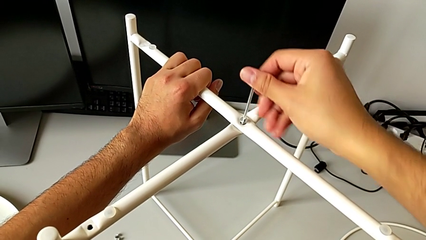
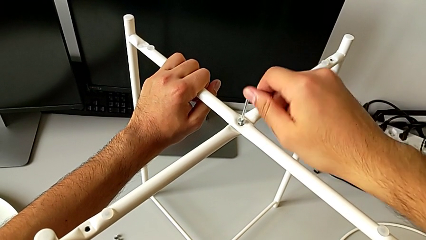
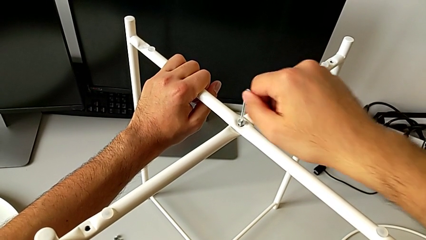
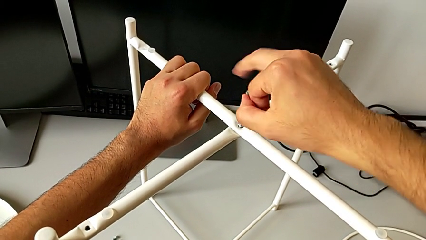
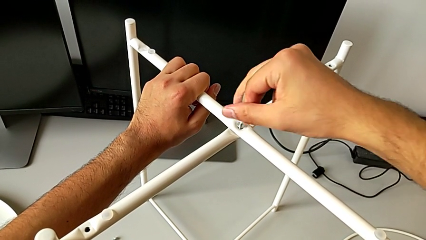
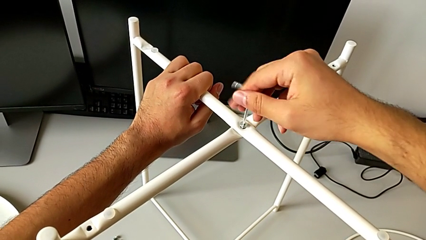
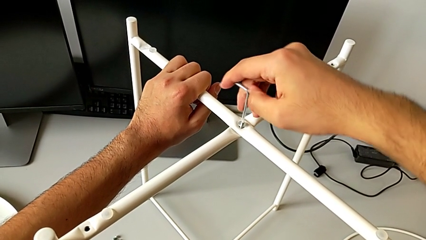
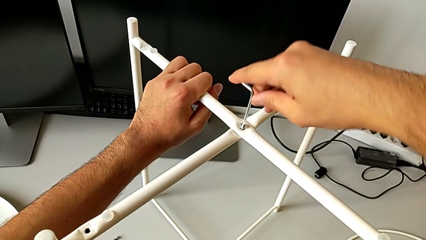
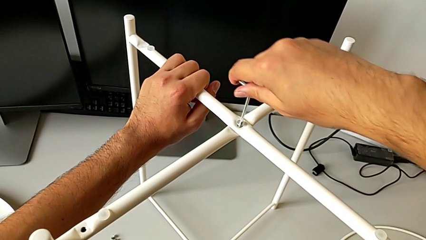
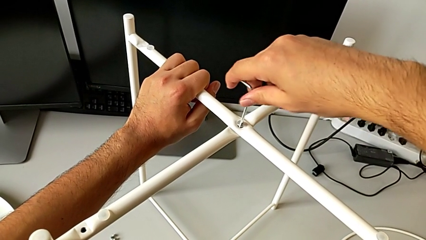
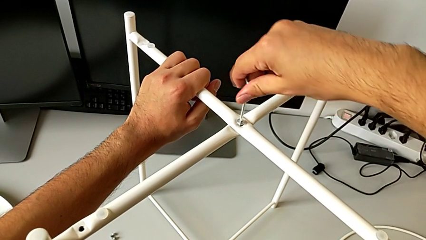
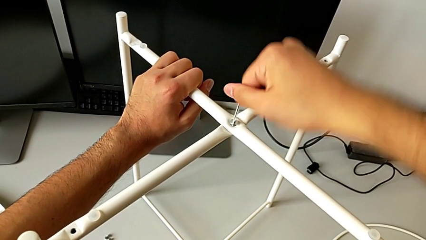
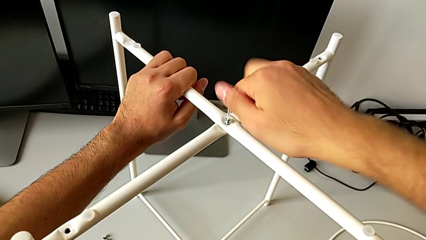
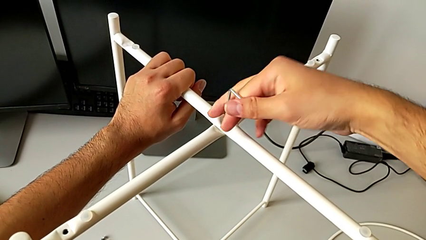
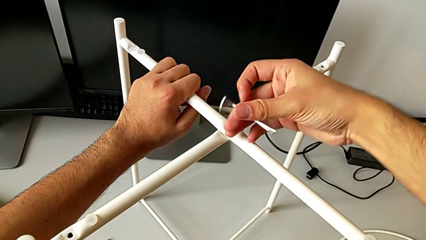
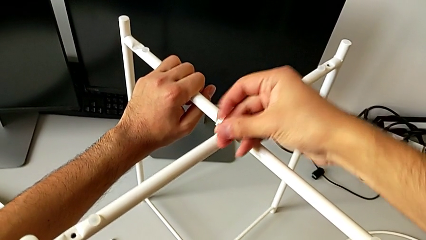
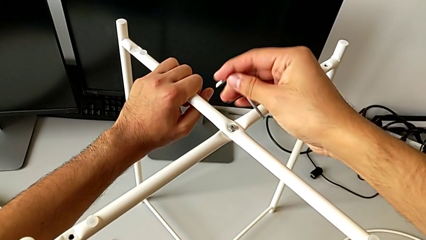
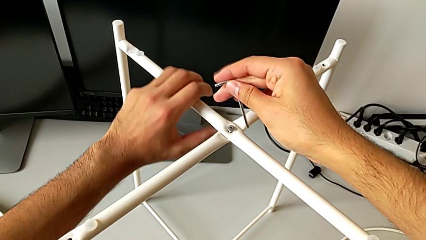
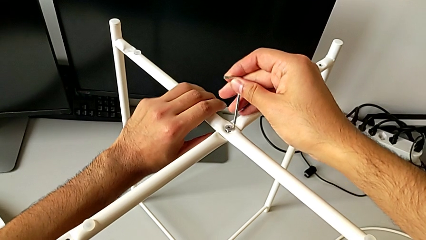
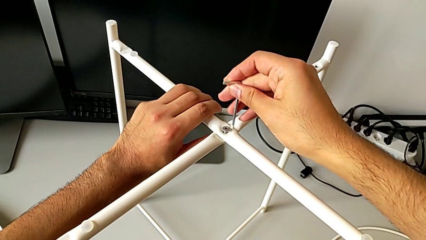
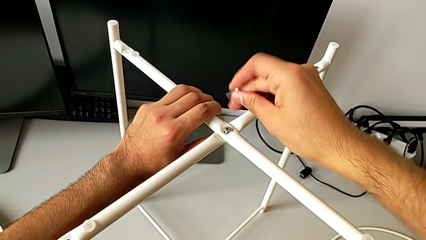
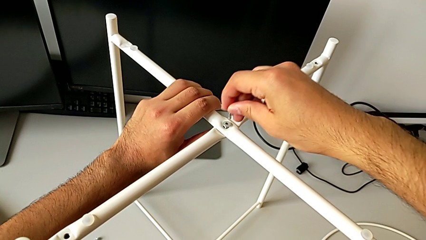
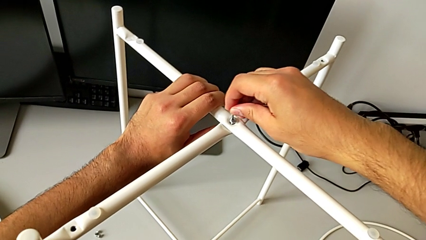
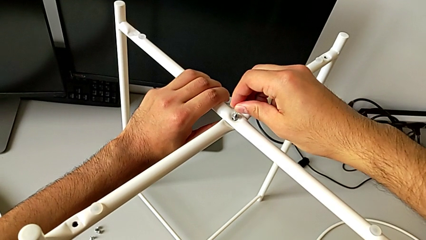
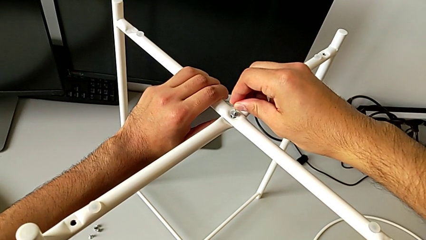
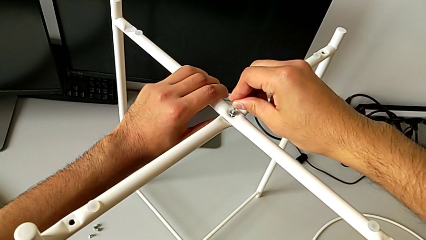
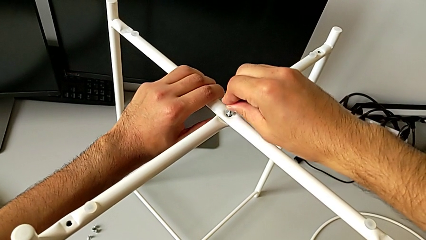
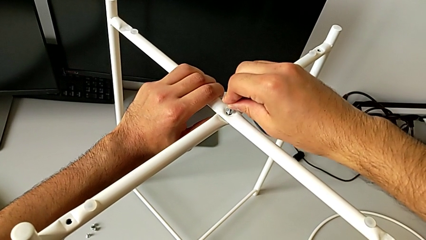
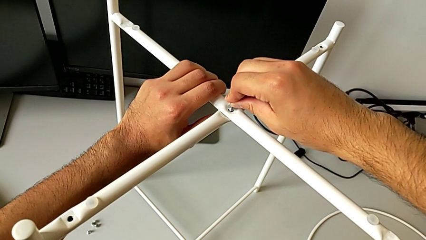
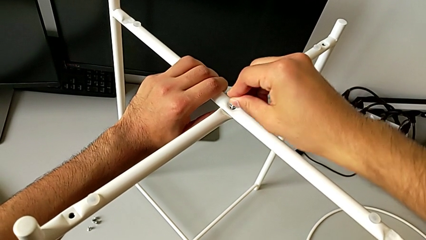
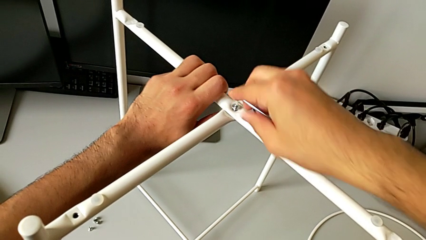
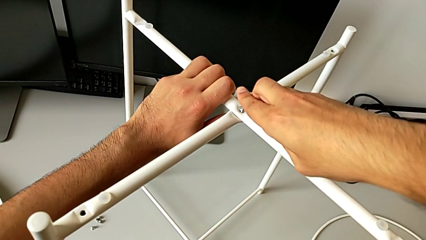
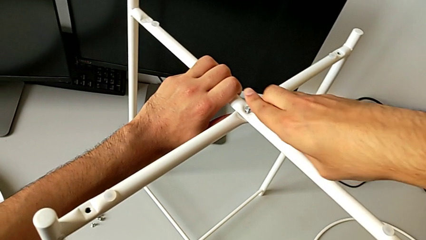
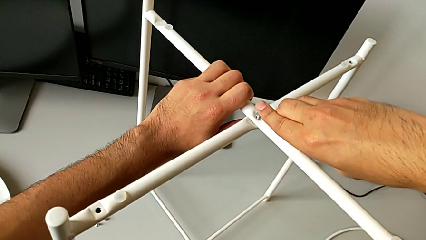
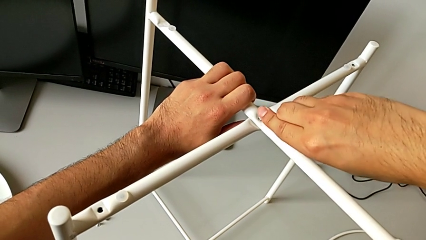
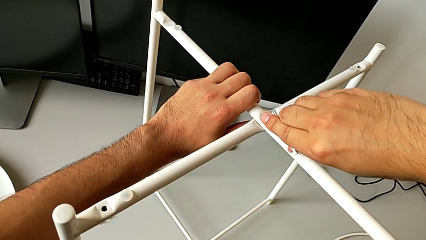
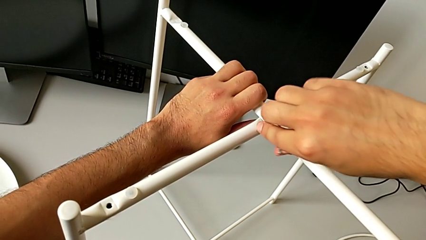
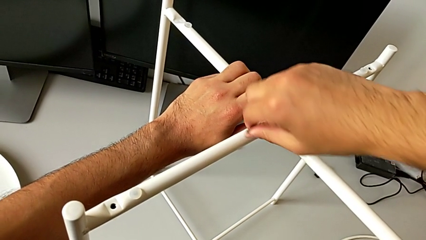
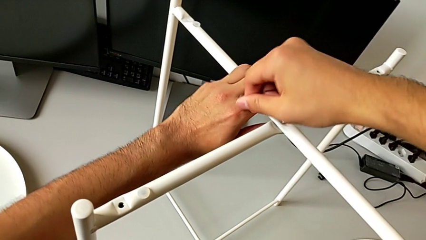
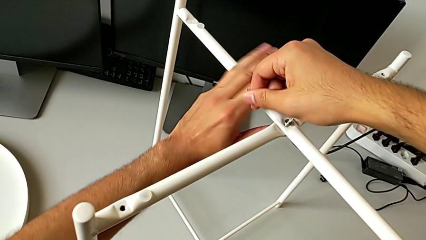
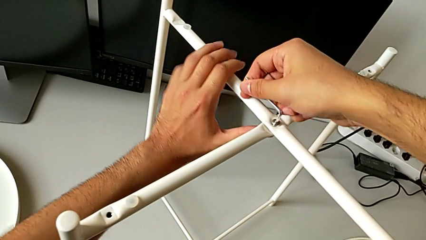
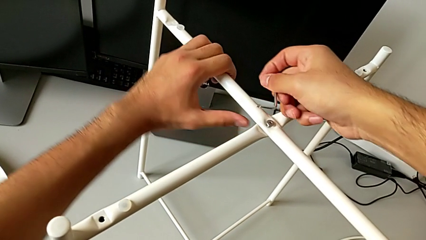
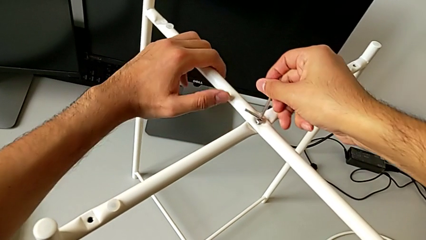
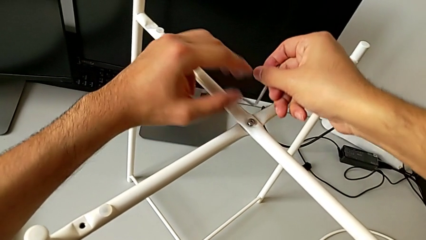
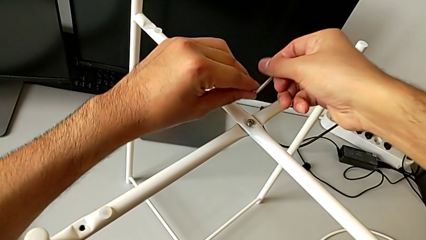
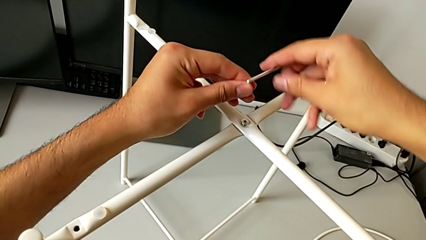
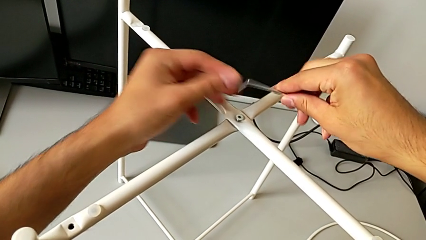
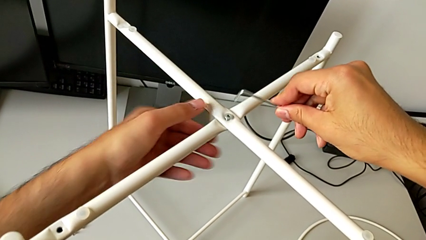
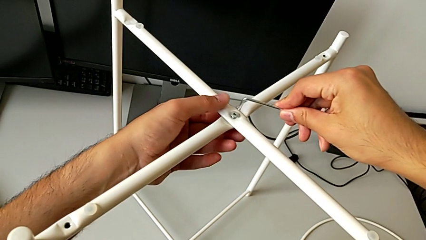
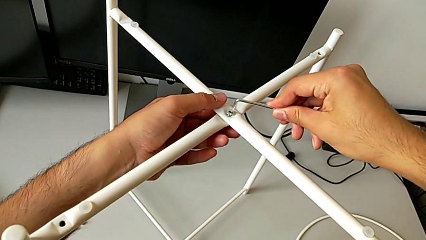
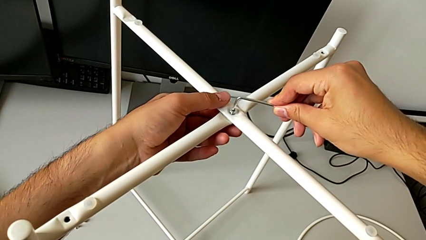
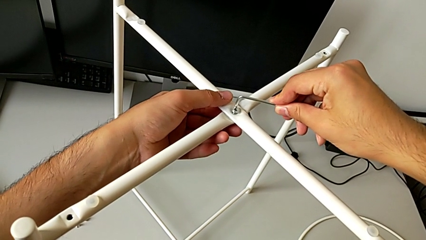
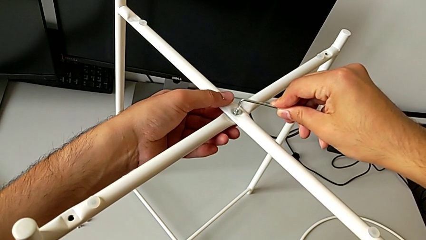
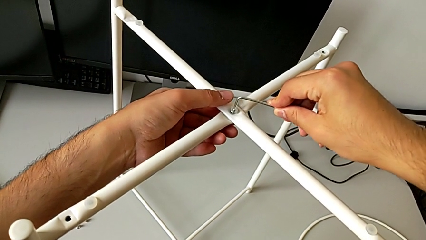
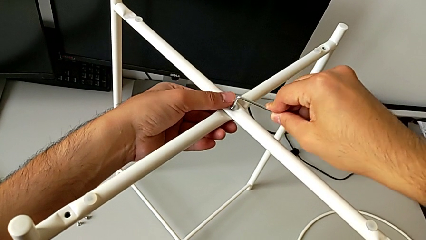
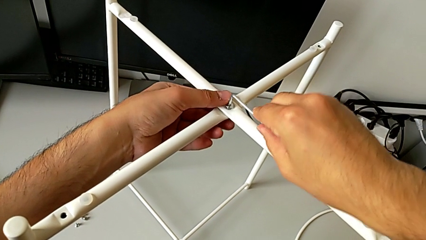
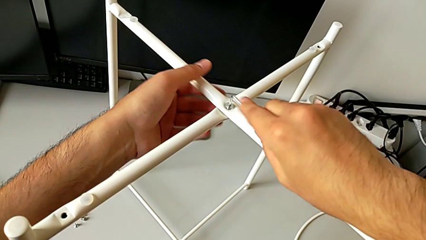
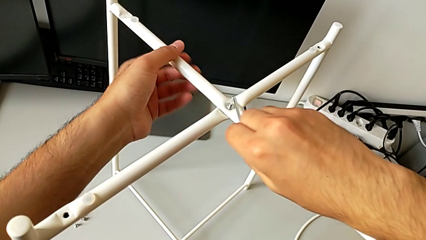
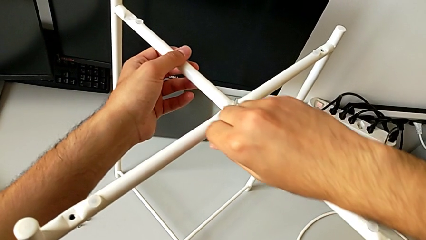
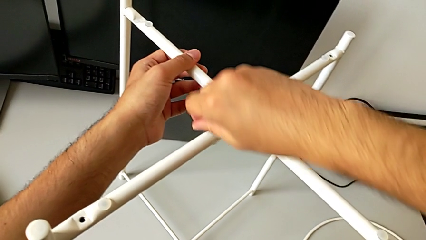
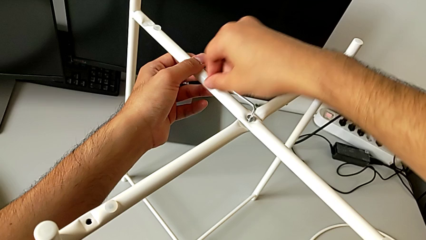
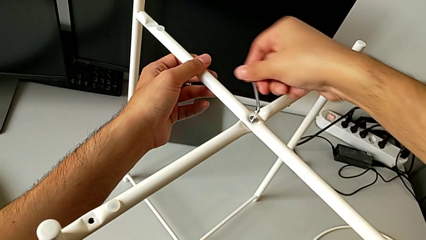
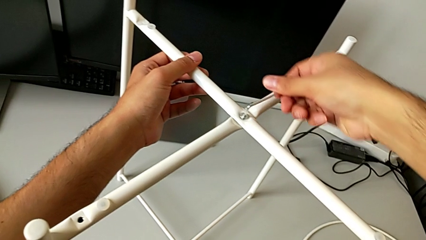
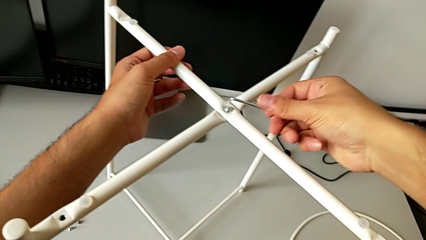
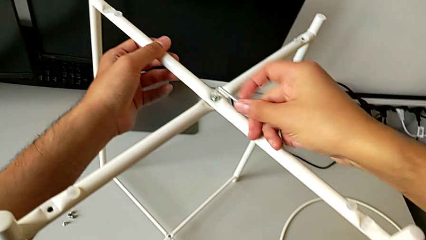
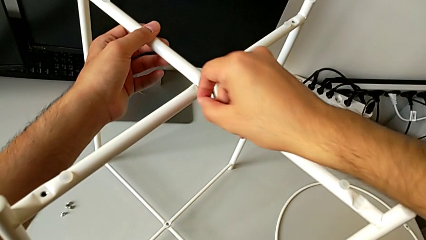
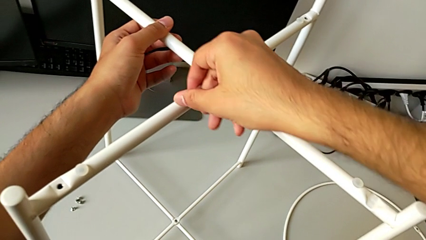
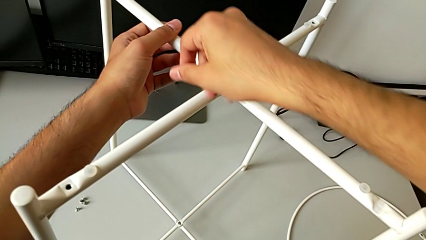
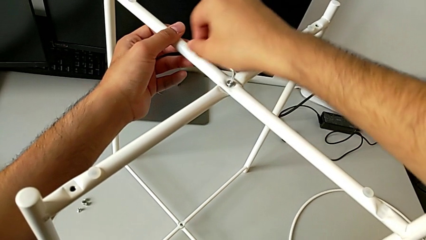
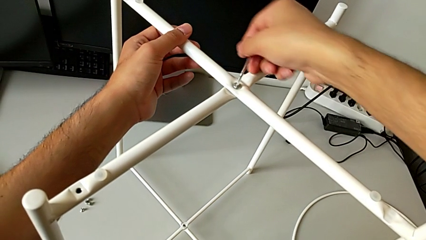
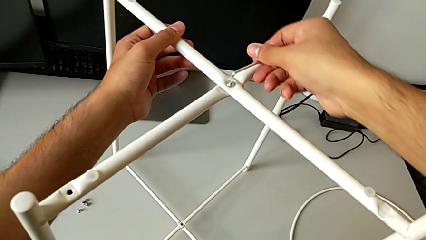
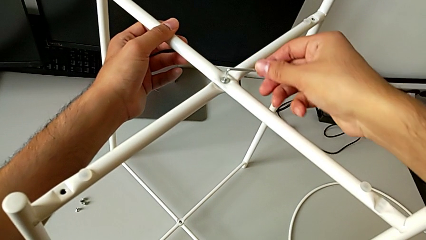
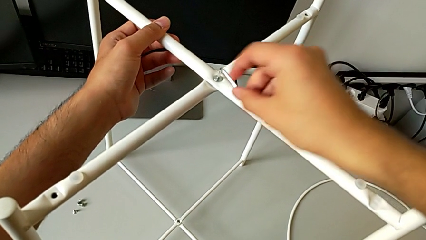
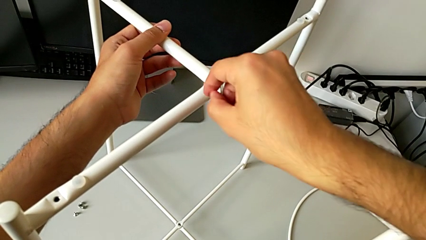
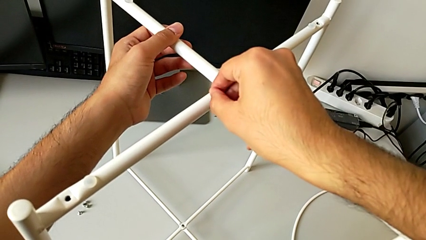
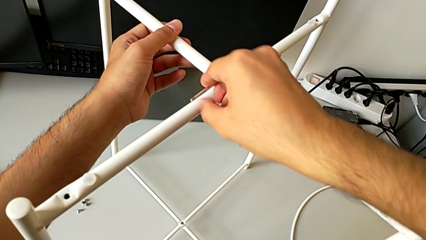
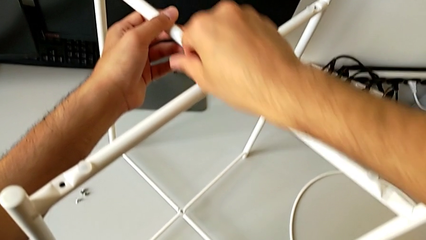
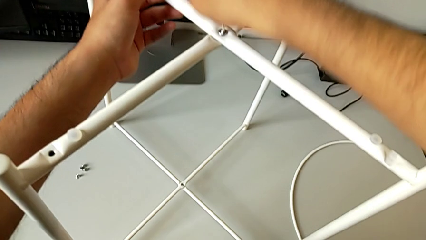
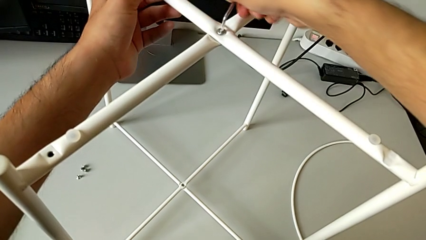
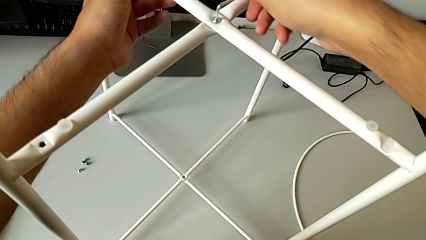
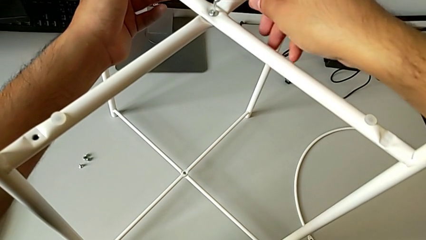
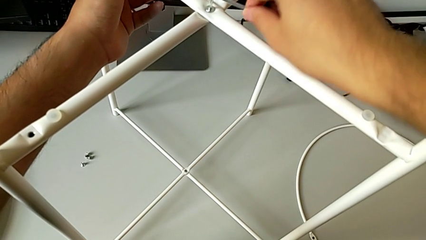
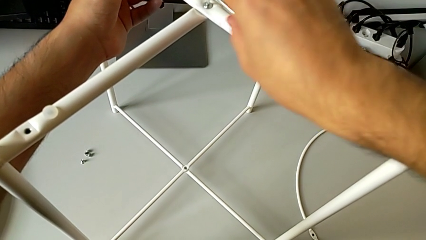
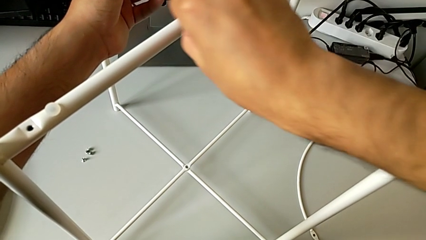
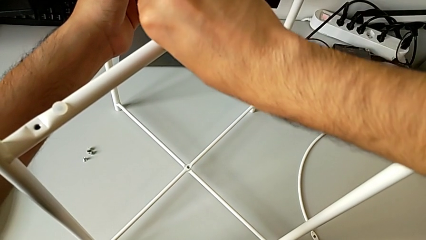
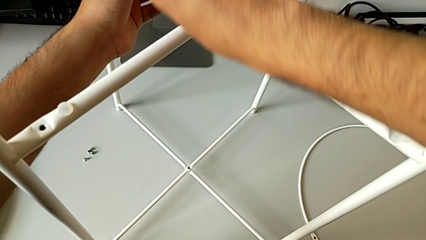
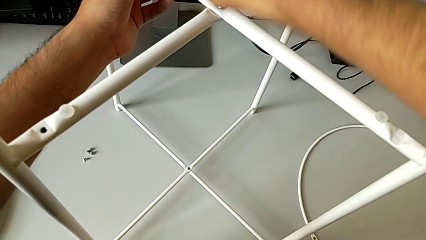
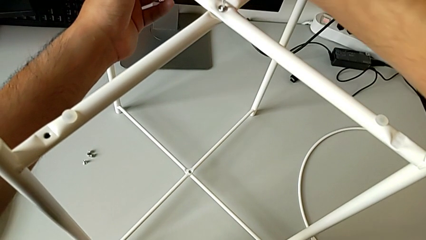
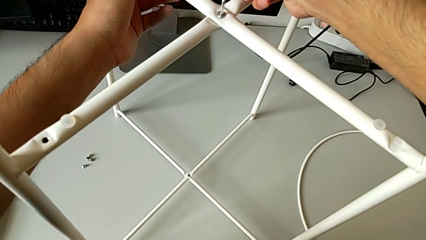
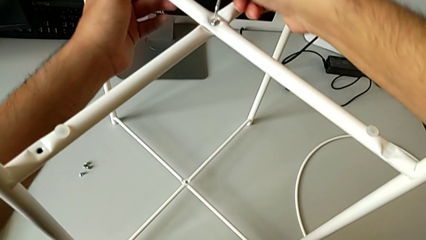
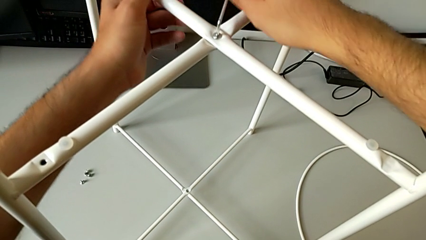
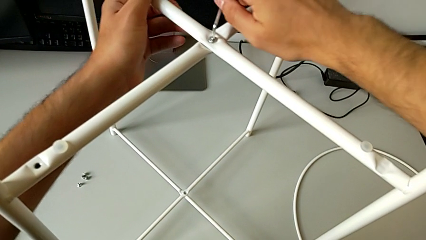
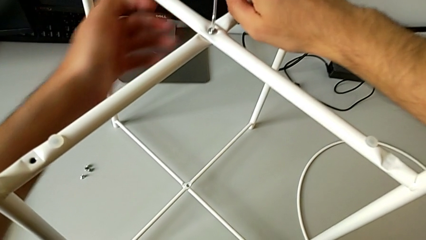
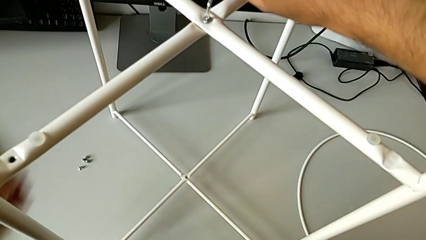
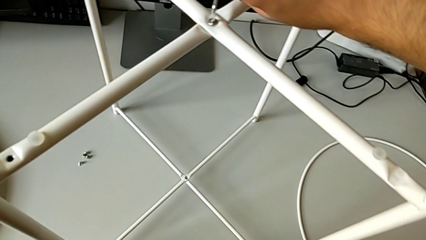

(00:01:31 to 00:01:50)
The camera wearer is screwing the top screw to join the legs. They screw the hex socket head, withdraw the Allen wrench, rotate it, insert it, screw the hex socket head, withdraw the Allen wrench, insert it and screw the hex socket head.
